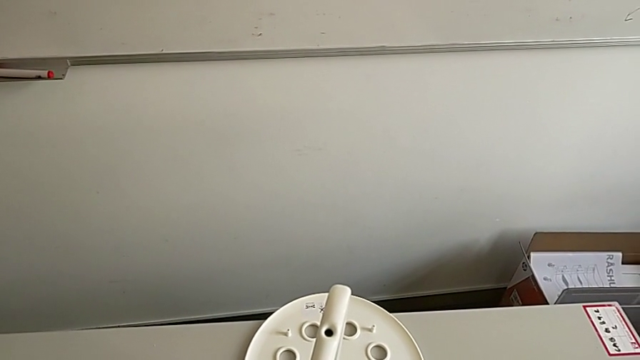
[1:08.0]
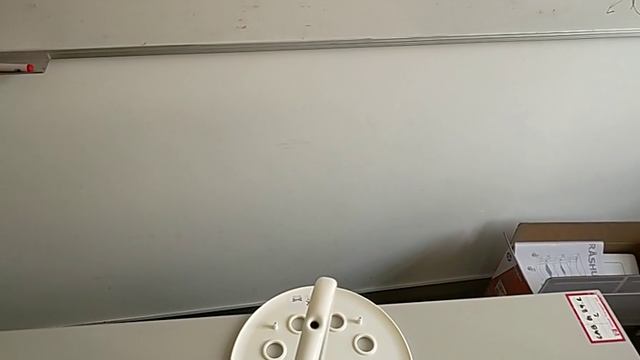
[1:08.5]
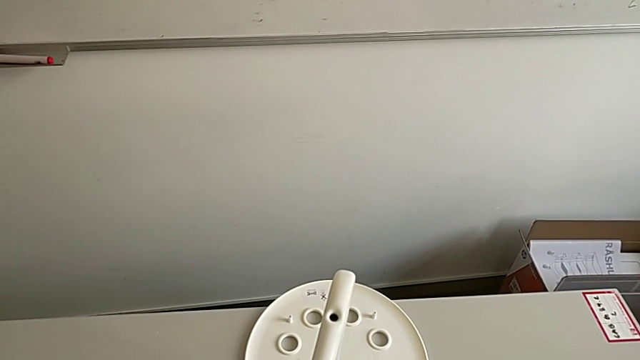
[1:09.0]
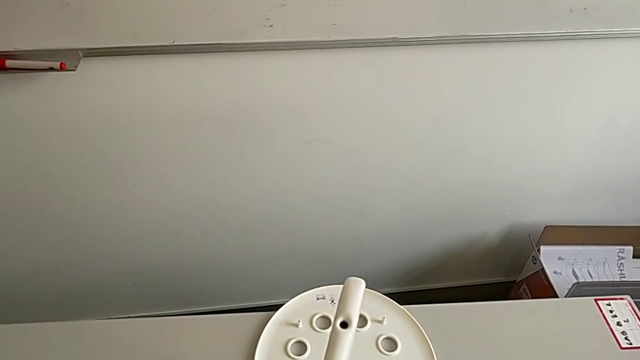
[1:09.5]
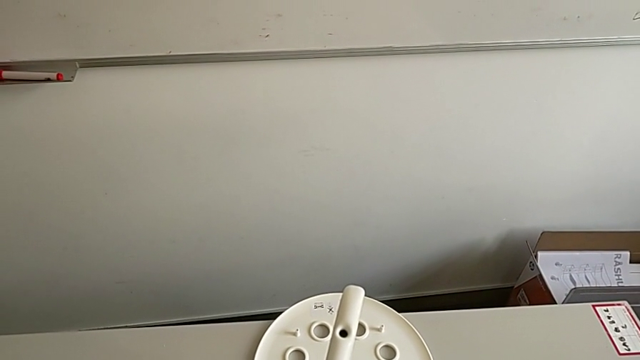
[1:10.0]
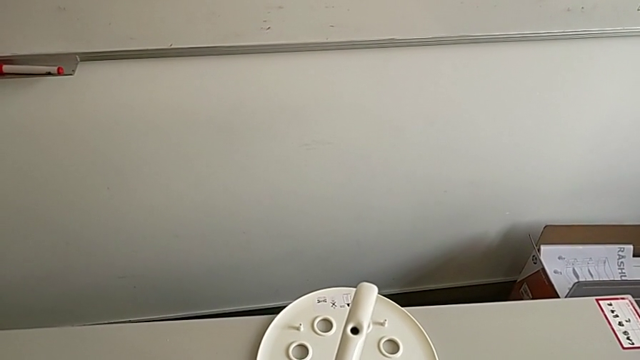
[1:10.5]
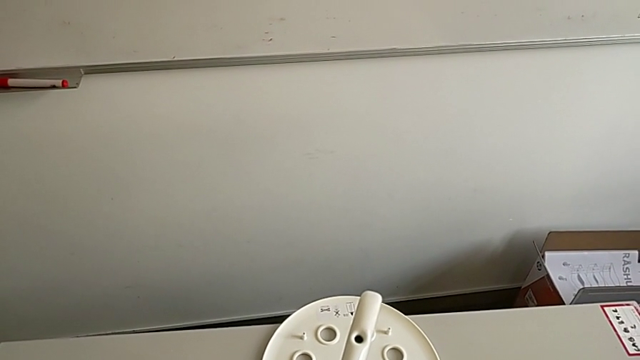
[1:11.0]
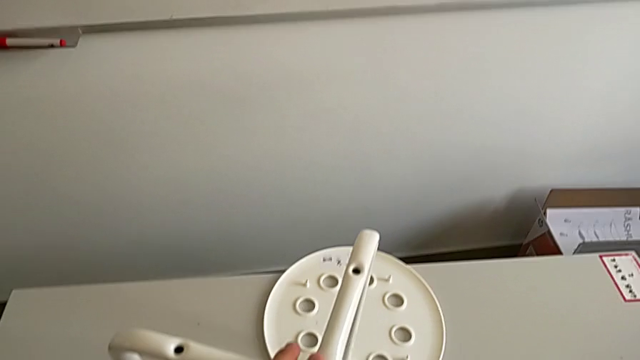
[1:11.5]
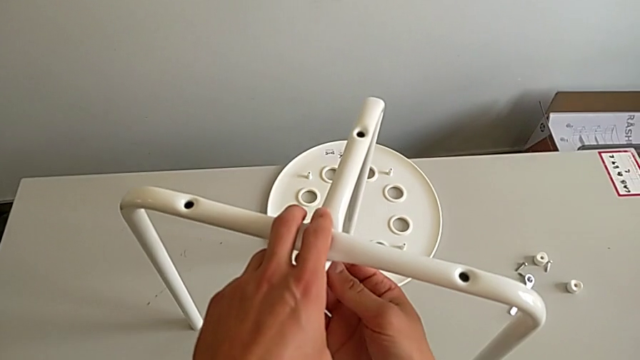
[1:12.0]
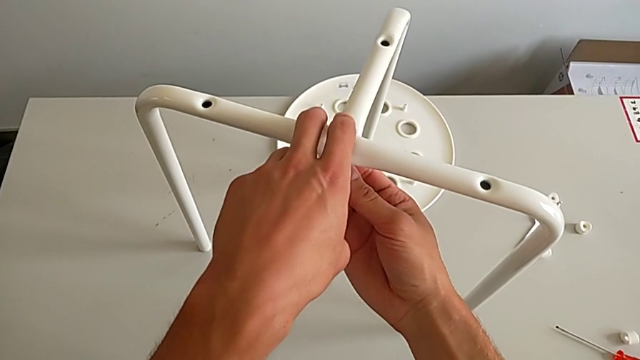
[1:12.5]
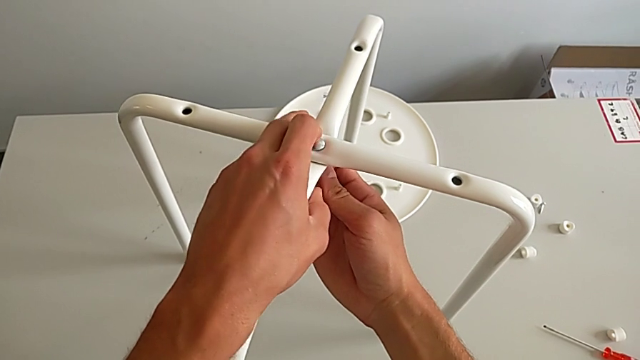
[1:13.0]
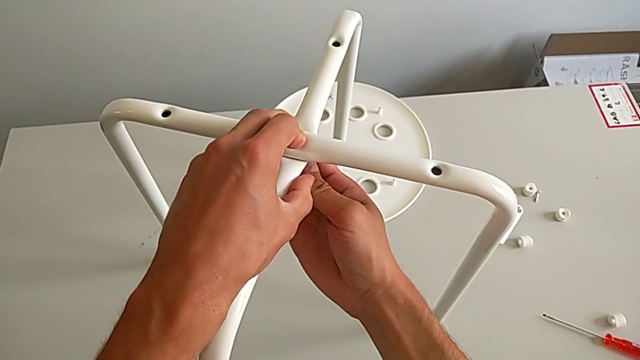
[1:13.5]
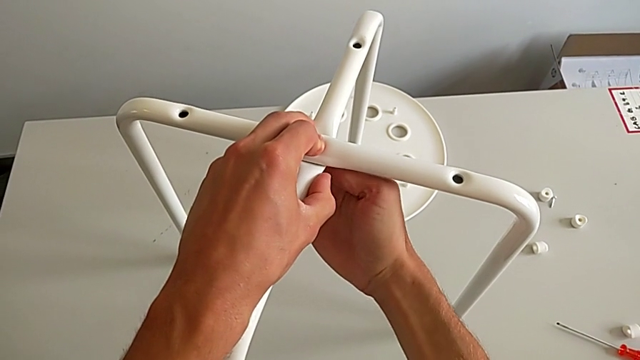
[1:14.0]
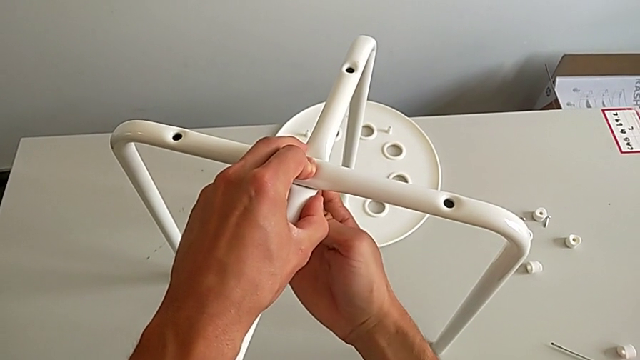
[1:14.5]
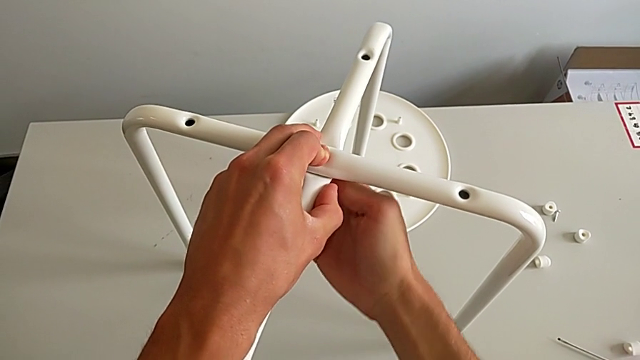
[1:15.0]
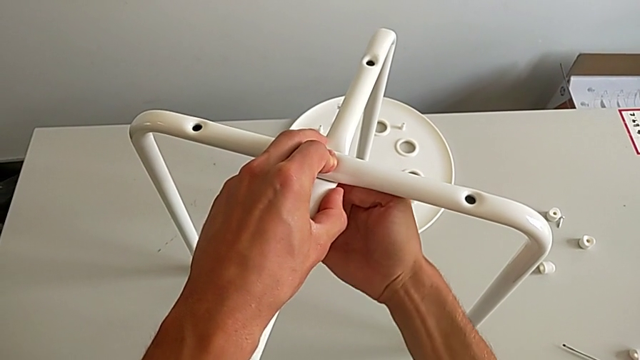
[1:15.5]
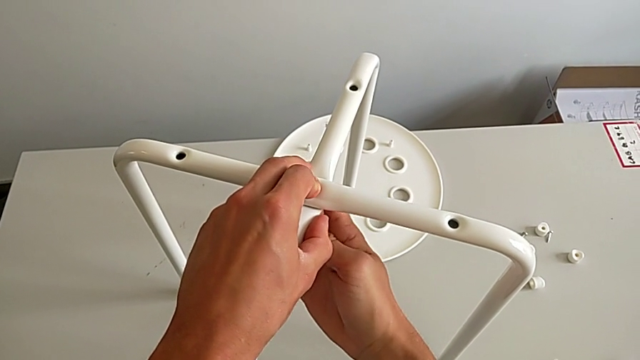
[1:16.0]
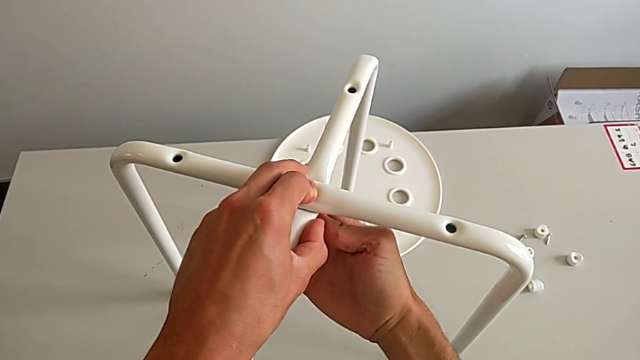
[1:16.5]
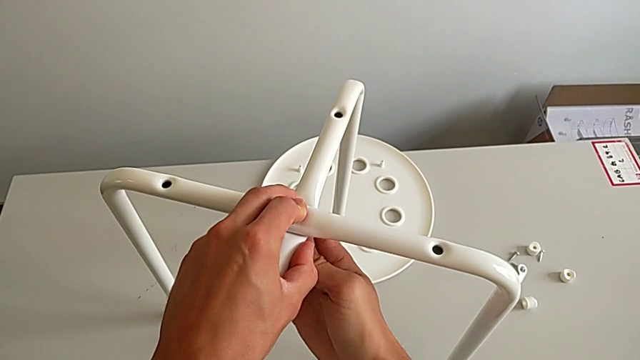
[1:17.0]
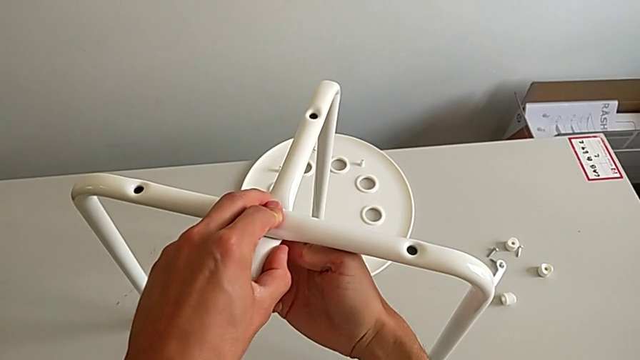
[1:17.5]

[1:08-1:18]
The camera wearer is assembling the leg. They keep screwing the bolt, hold the leg and screw the hex nut.

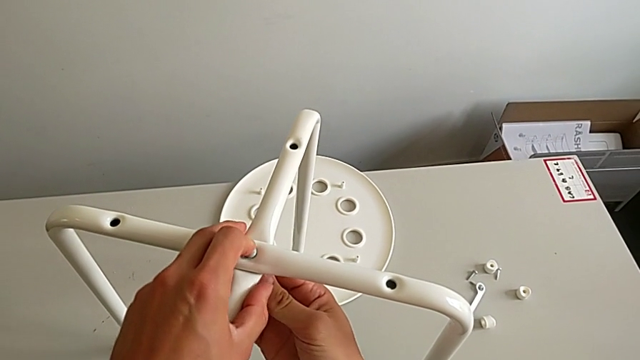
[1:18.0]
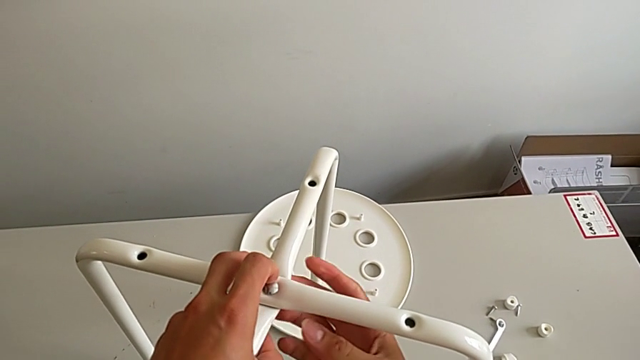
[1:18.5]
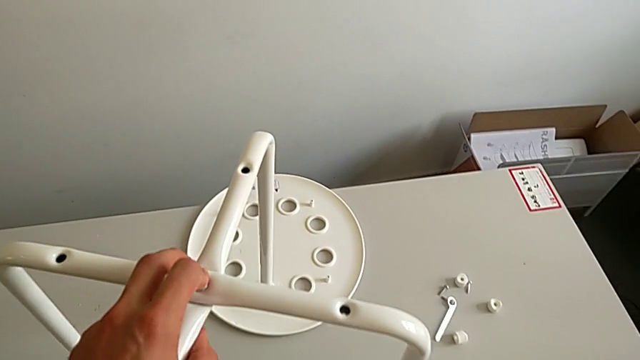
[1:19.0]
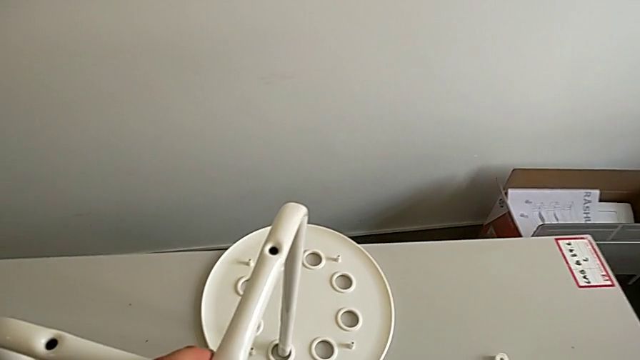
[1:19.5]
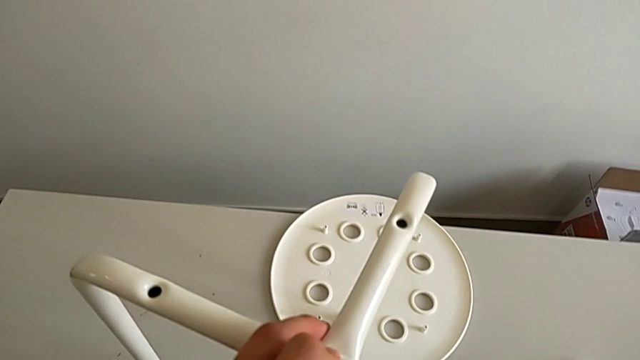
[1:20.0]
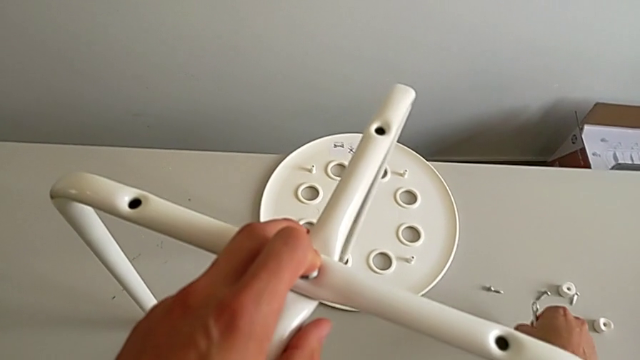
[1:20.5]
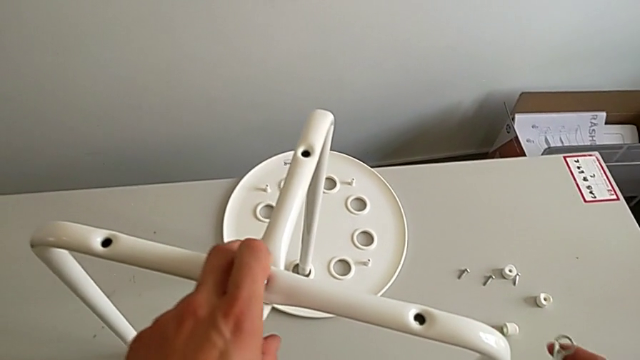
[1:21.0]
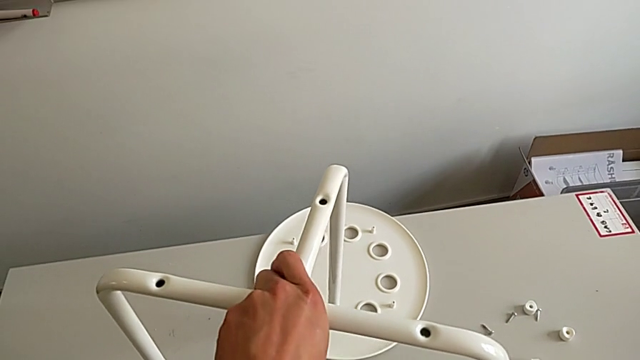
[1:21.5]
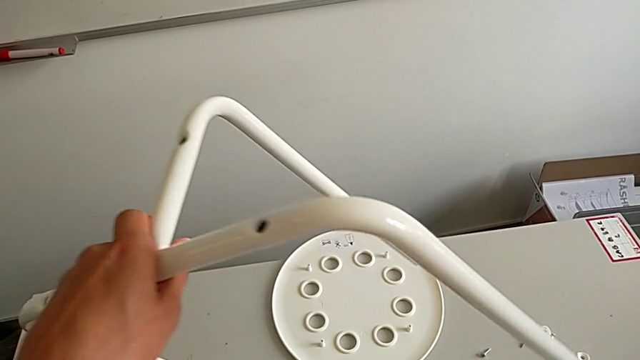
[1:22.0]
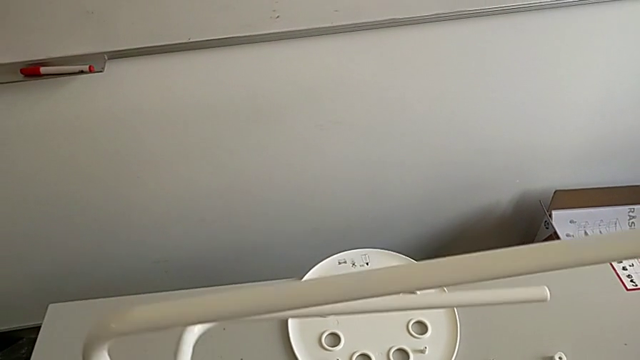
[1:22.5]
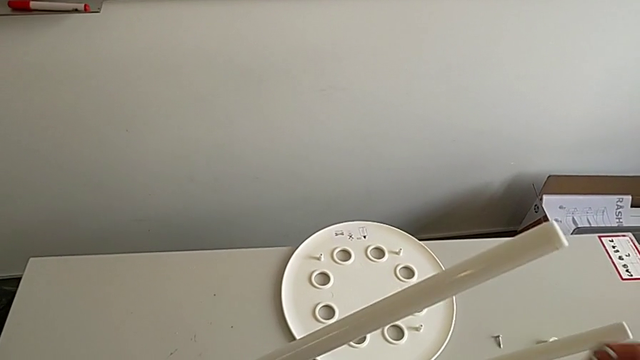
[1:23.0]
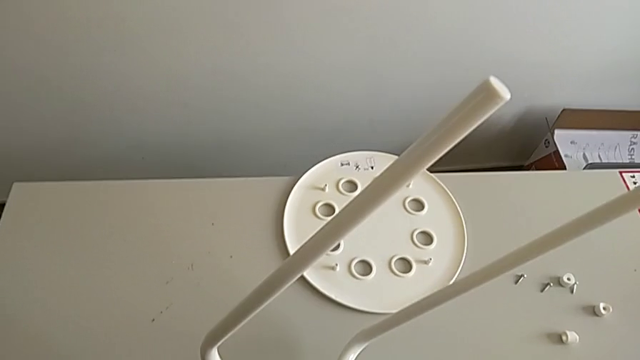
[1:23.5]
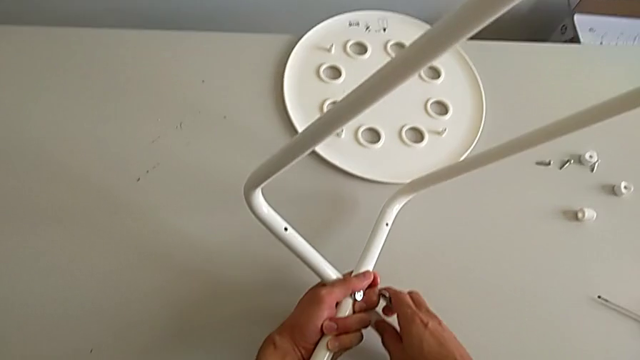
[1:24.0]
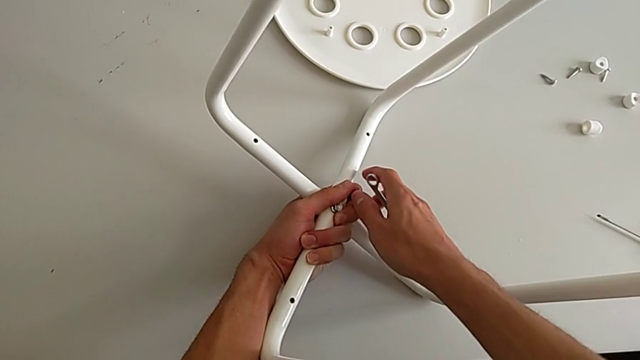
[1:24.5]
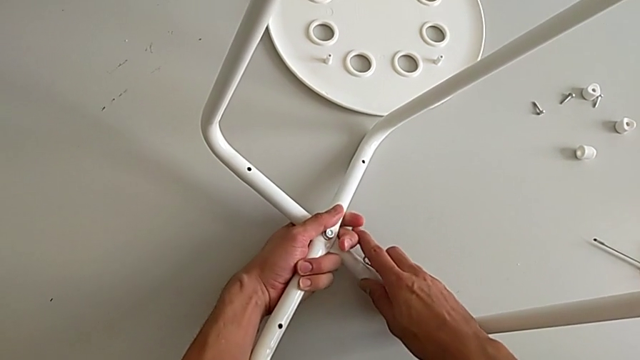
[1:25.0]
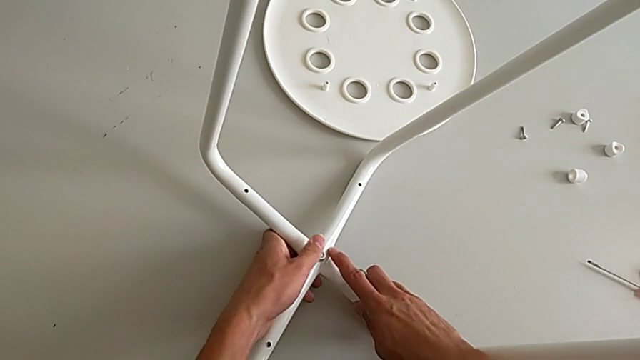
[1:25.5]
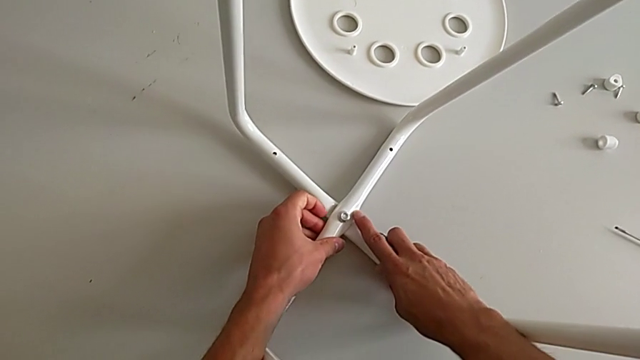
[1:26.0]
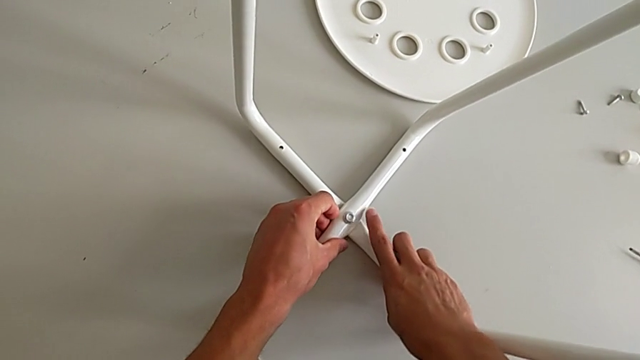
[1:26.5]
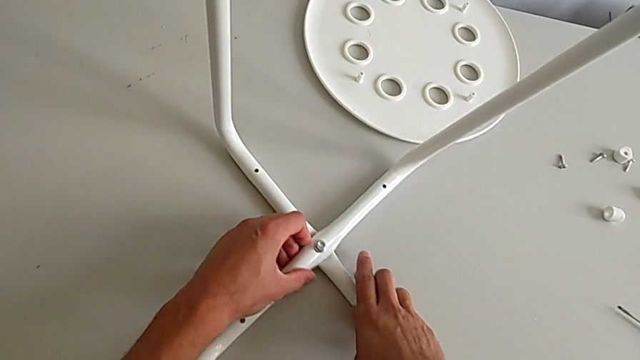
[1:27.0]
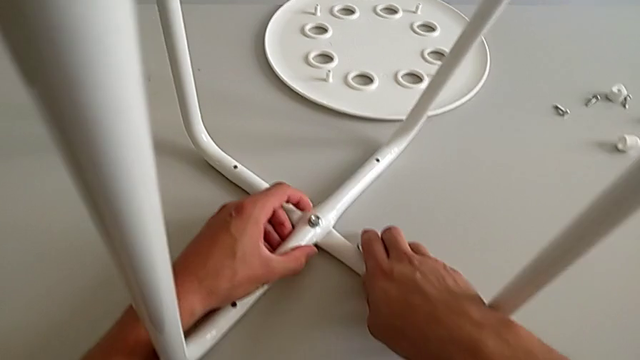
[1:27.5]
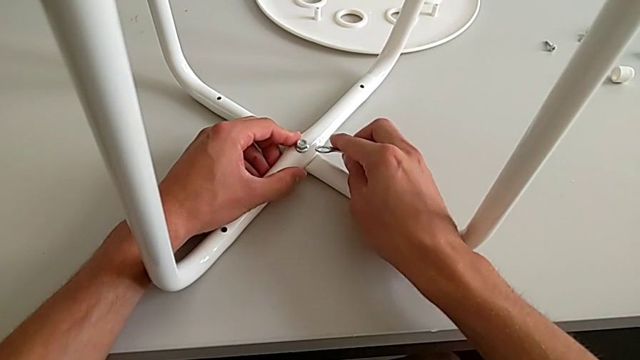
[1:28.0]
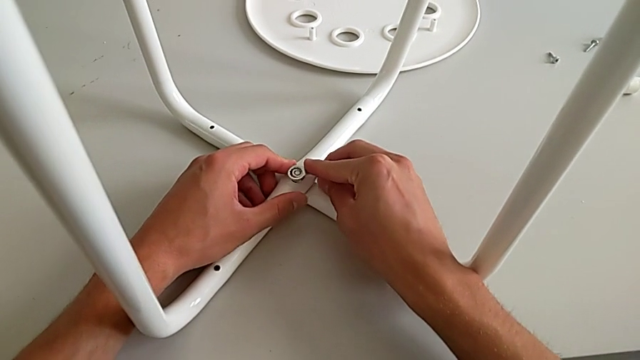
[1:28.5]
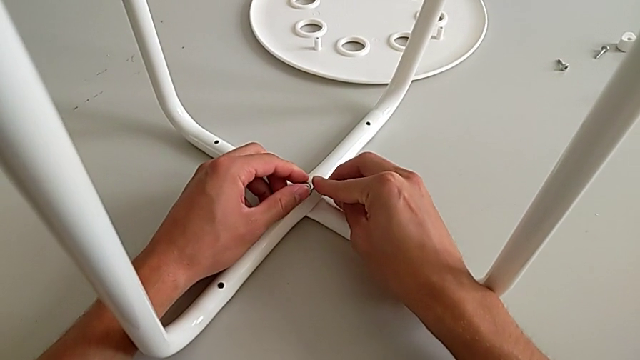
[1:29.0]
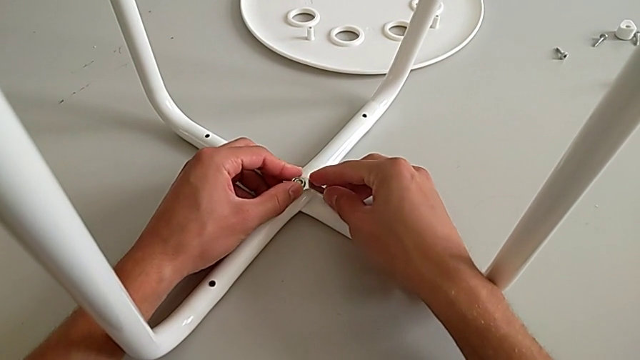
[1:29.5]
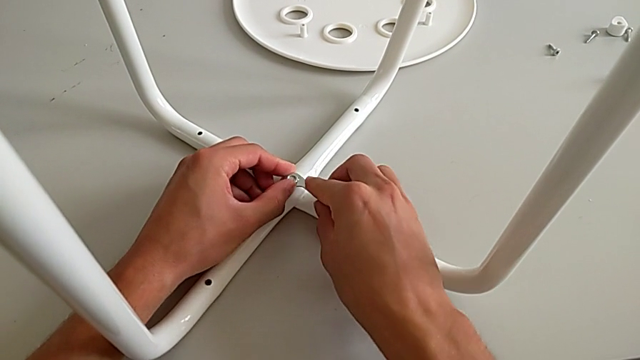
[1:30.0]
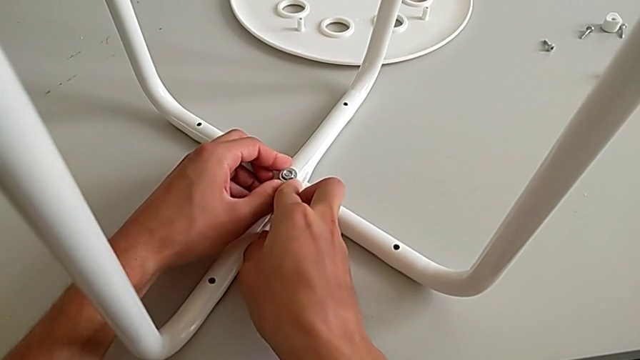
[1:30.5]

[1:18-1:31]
The camera wearer is assembling the leg. They approach the hexagonal wrench, grab it, rotate the leg, place it, approach it, insert the hexagonal wrench and screw the hex nut.
